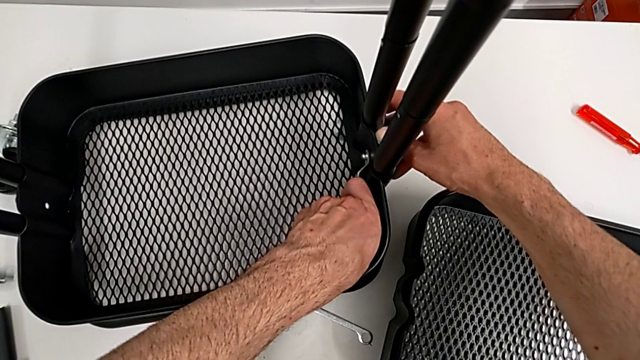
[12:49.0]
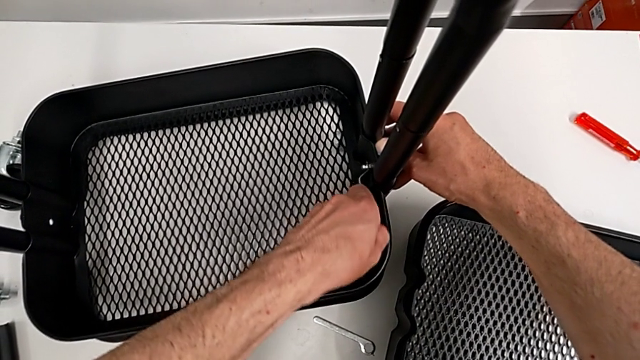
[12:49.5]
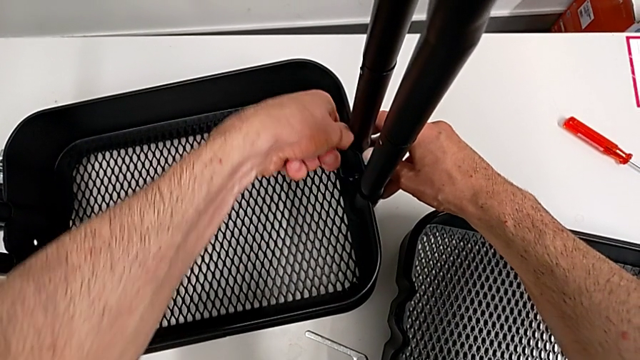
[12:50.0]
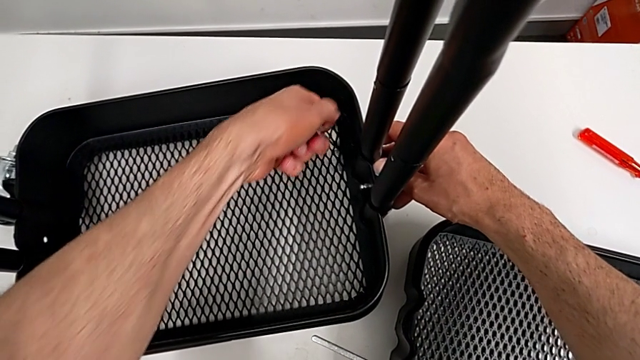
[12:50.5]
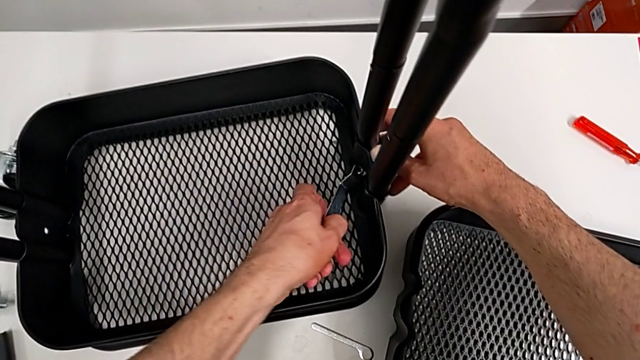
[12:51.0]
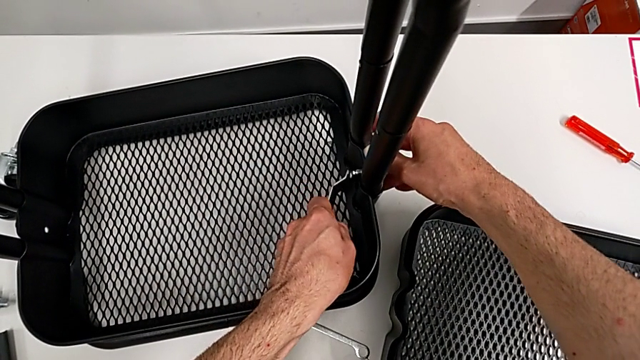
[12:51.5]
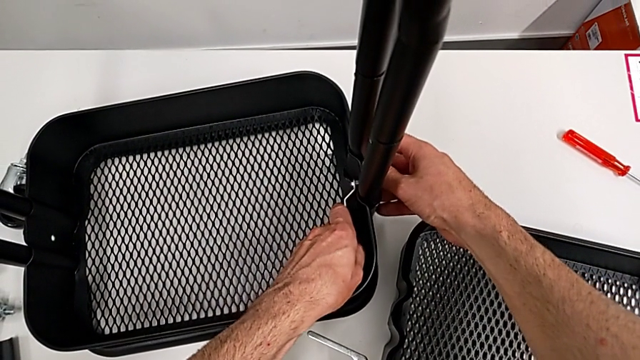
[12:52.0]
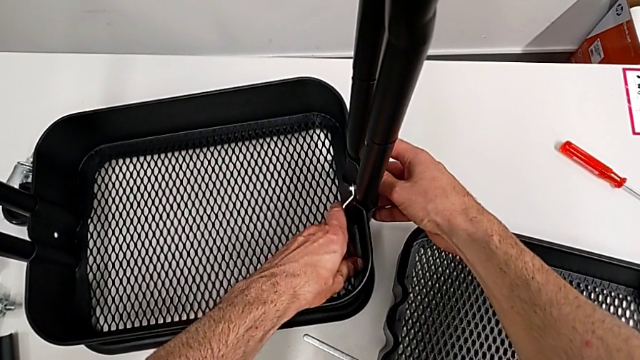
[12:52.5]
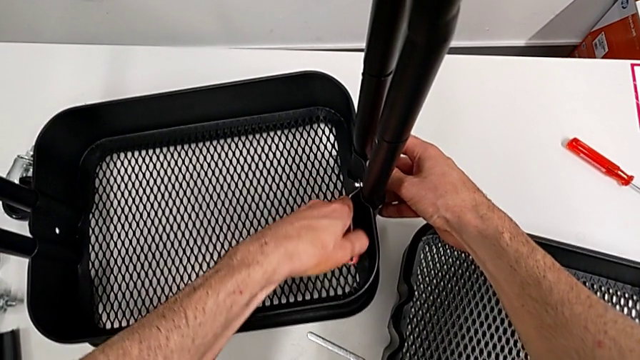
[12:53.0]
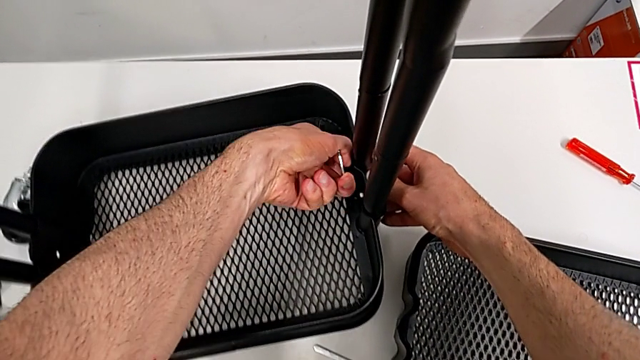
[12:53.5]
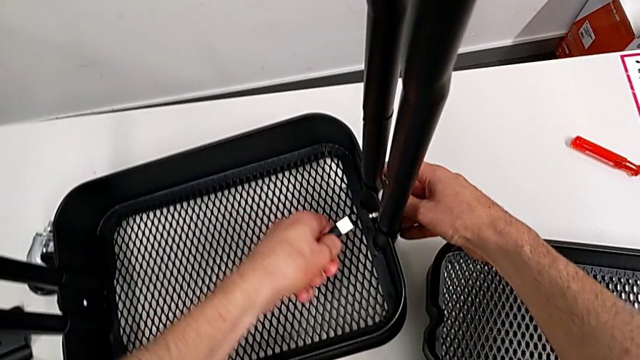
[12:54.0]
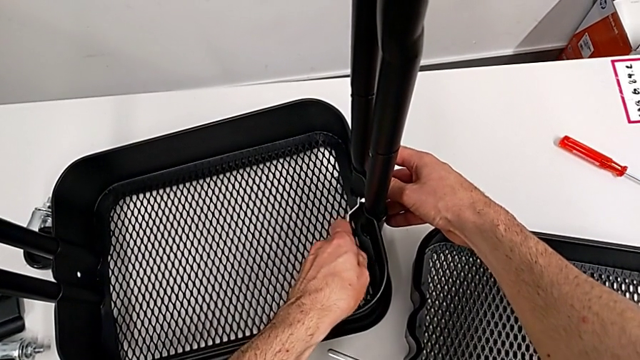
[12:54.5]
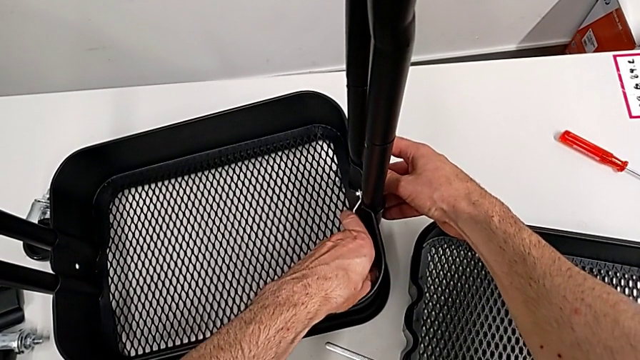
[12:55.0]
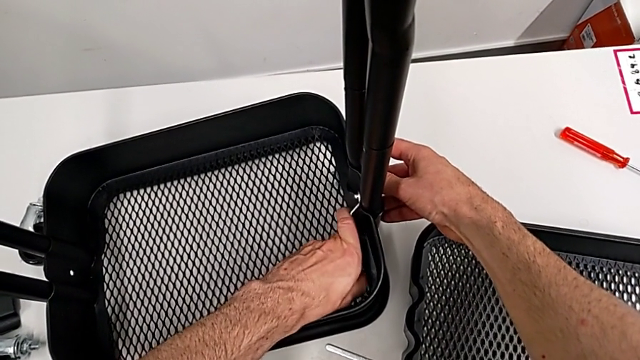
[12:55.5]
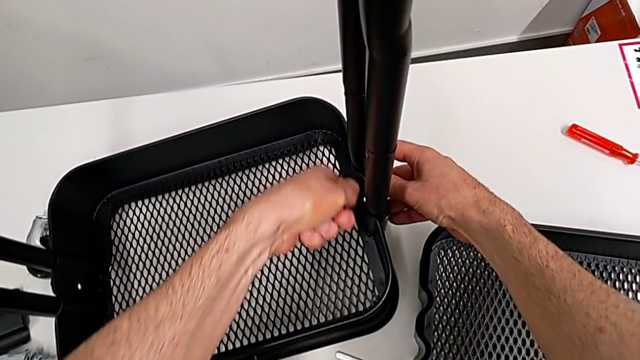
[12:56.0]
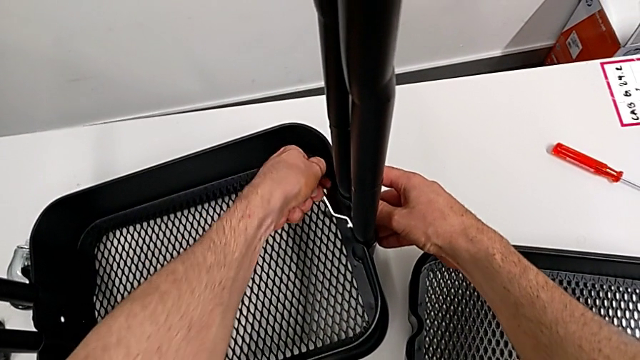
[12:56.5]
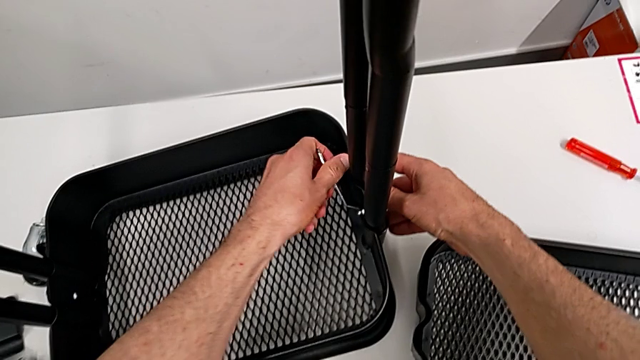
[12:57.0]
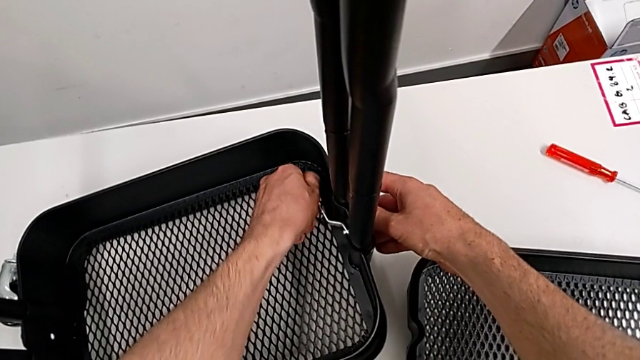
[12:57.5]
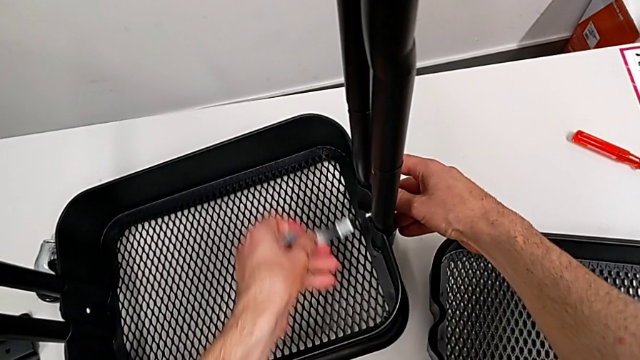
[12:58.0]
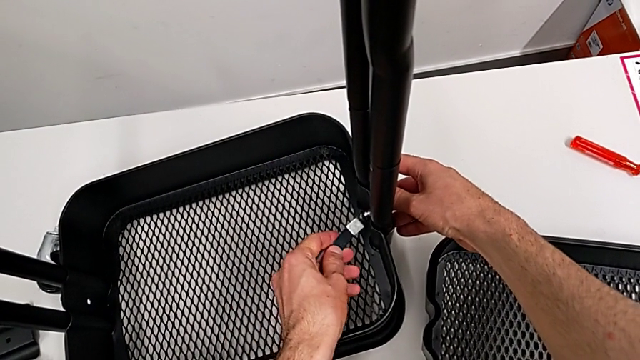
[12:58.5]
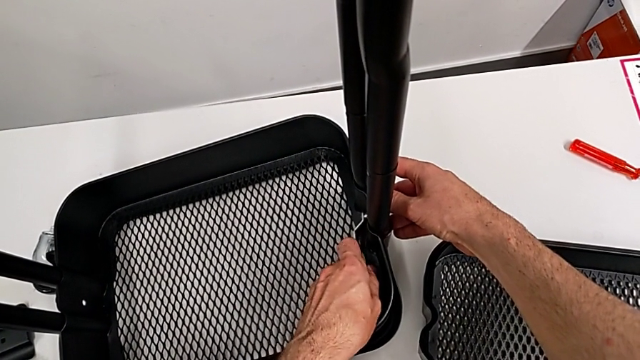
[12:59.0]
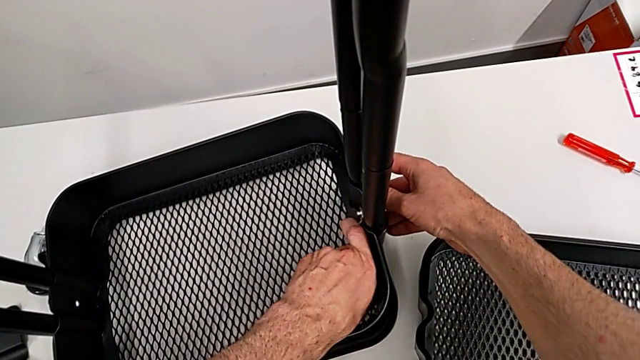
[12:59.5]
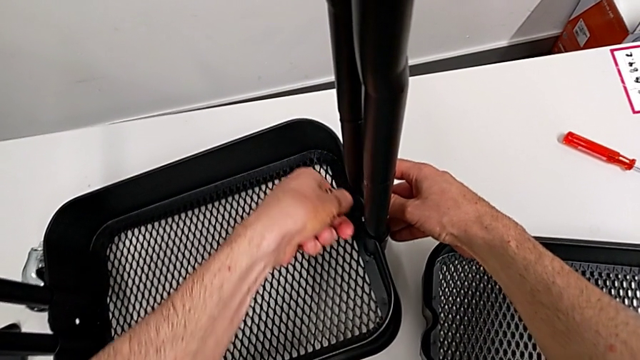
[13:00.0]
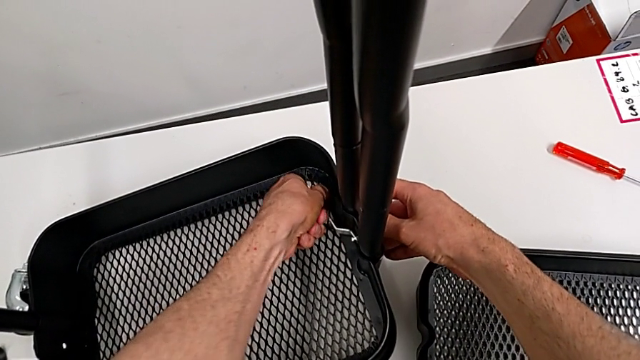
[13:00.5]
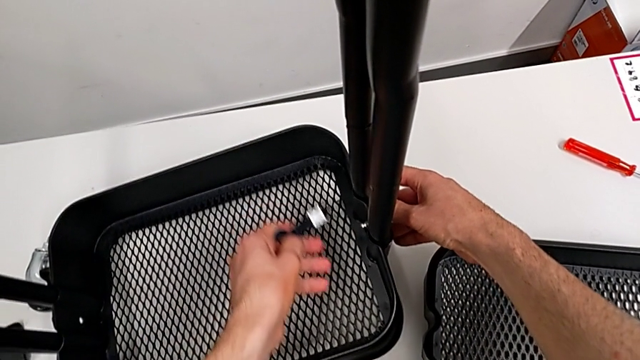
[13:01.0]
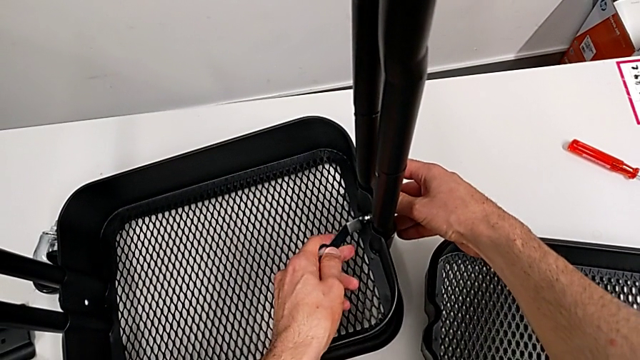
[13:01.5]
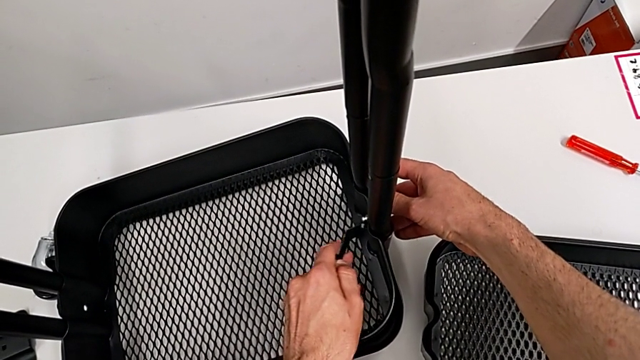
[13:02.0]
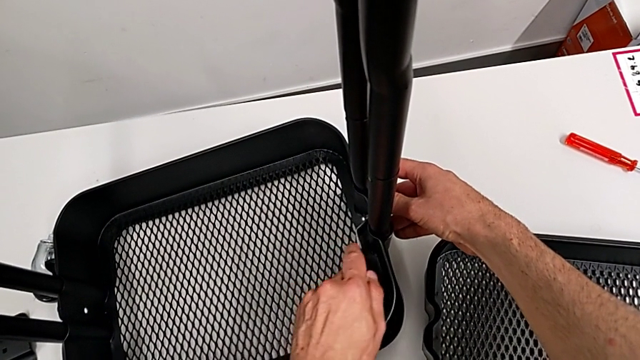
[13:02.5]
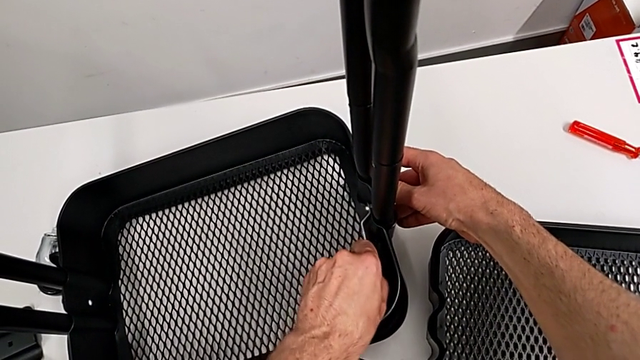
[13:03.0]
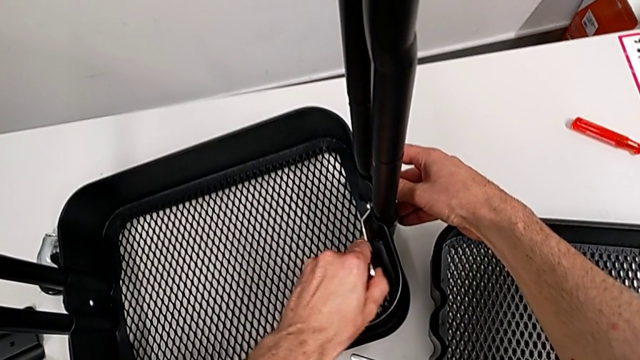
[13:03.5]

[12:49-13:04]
The camera wearer is disassembling the bottom tray. They keep unscrewing the hexagon cap nut.

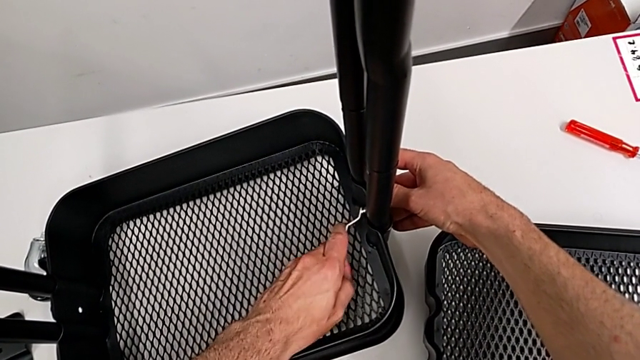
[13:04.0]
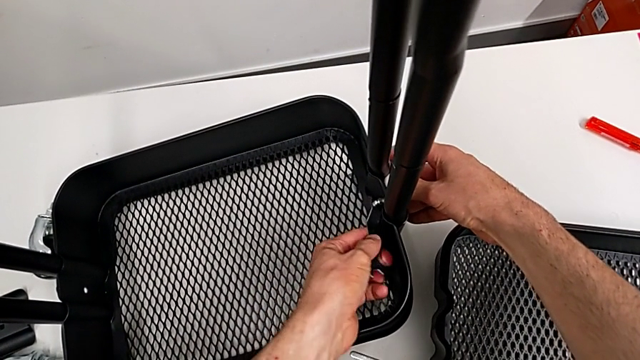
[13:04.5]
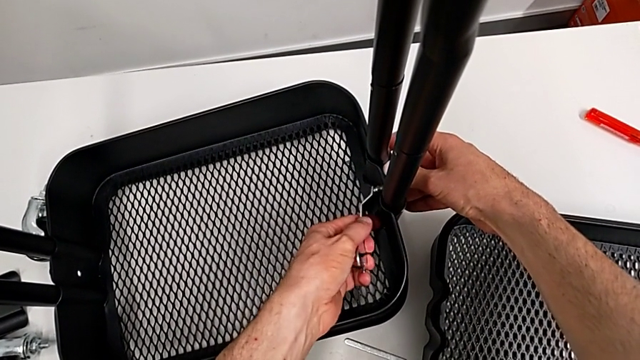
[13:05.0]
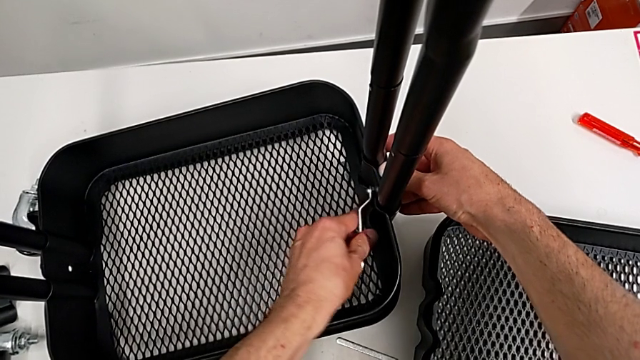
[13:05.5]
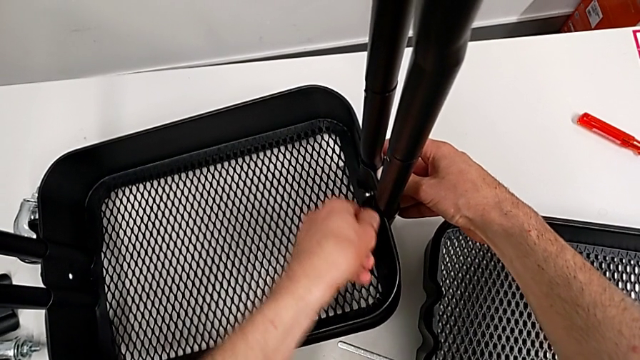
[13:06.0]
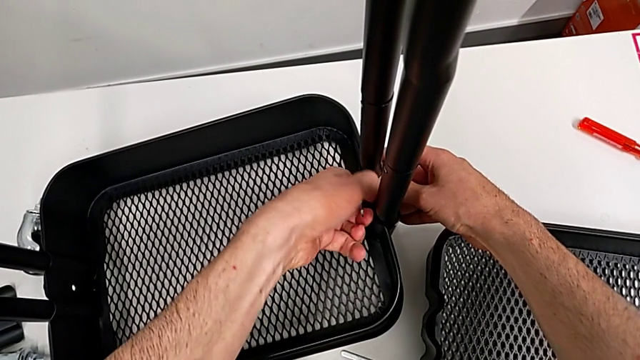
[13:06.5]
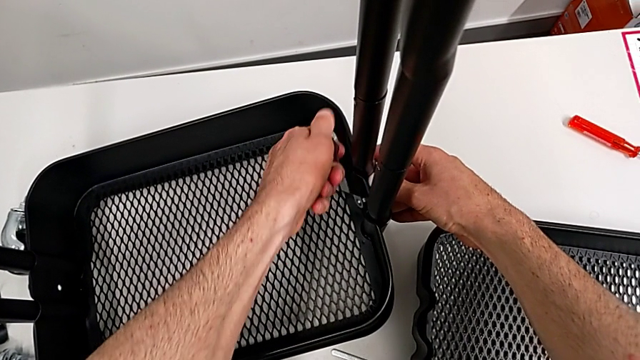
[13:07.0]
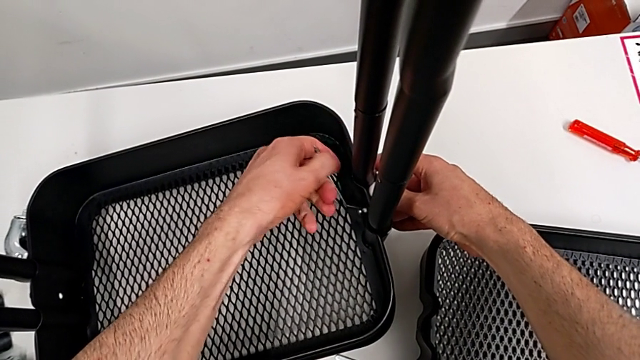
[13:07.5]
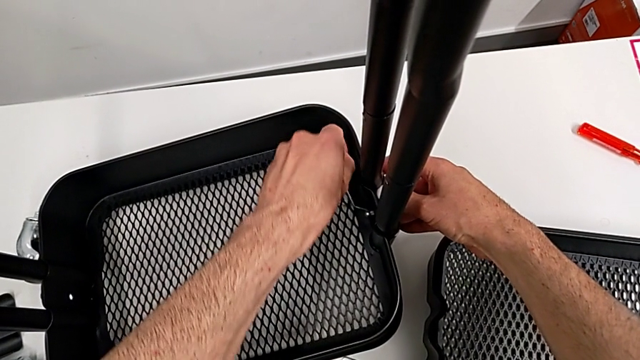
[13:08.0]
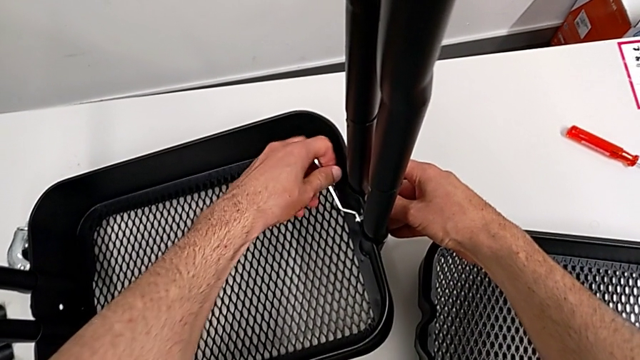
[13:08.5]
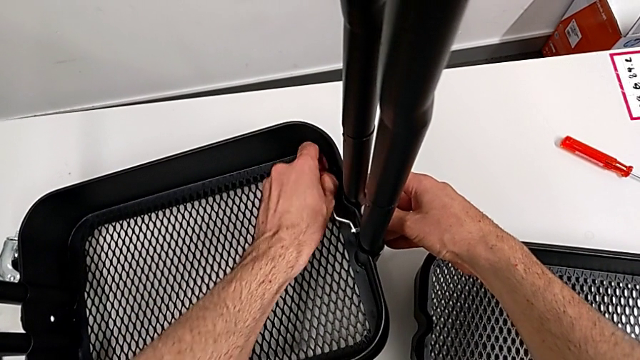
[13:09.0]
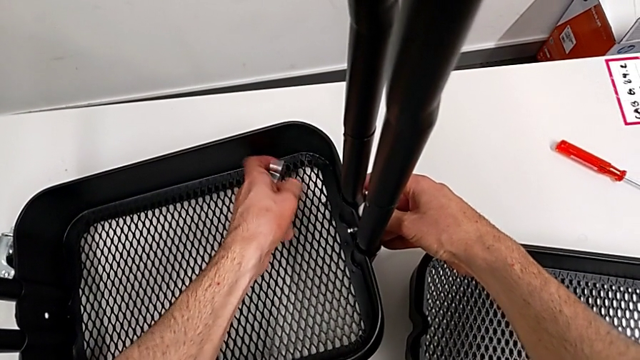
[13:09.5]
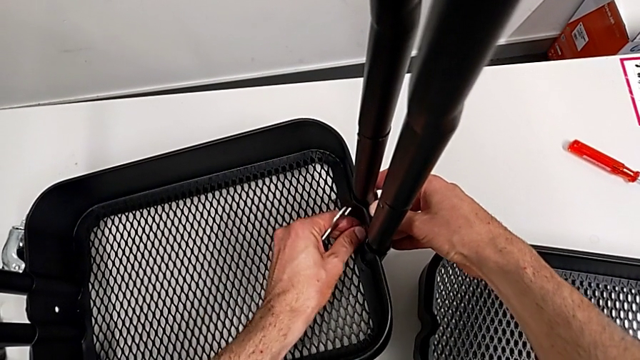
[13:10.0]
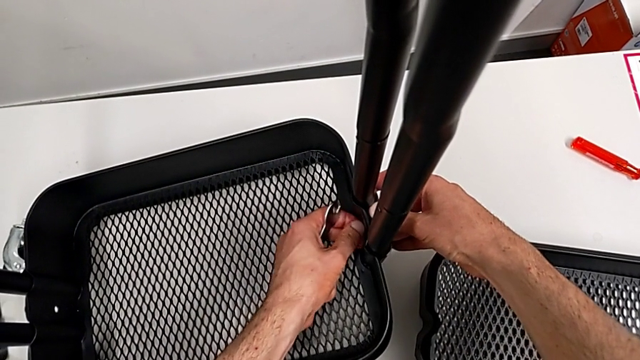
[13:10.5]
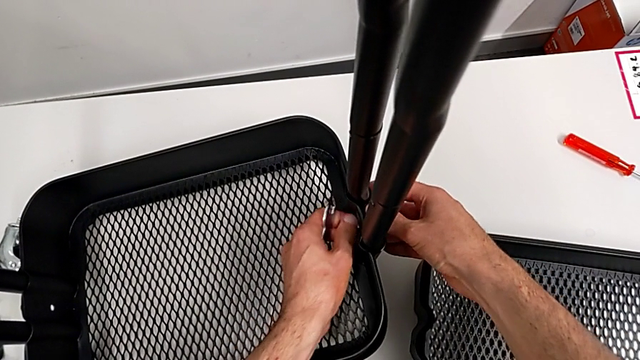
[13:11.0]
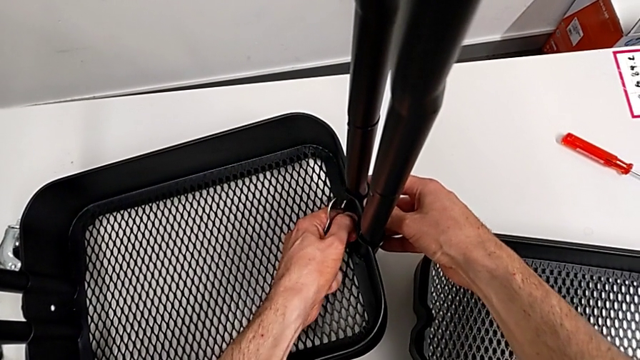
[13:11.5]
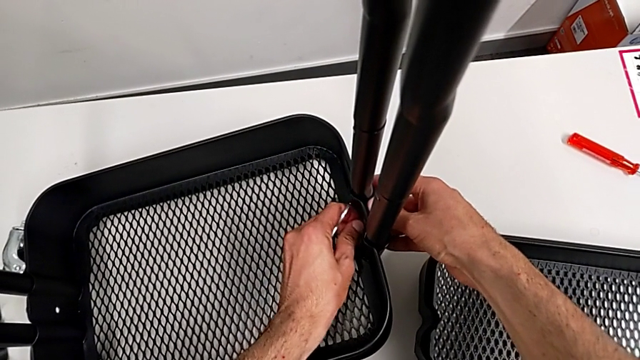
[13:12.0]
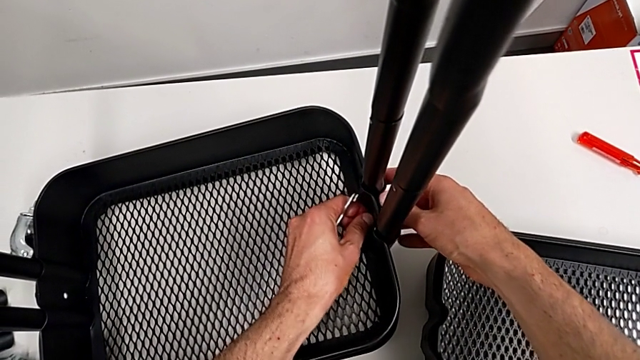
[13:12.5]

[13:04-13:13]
The camera wearer is disassembling the bottom tray. They keep unscrewing the hexagon cap nut and unscrew it.
